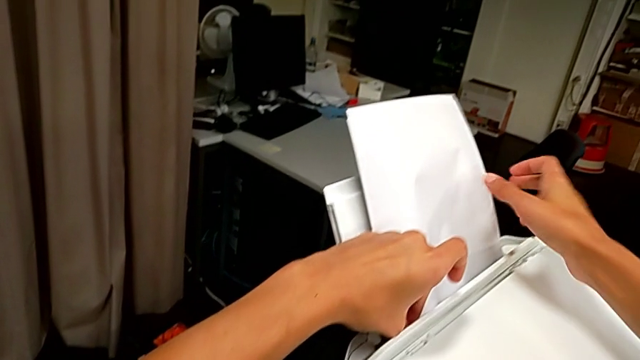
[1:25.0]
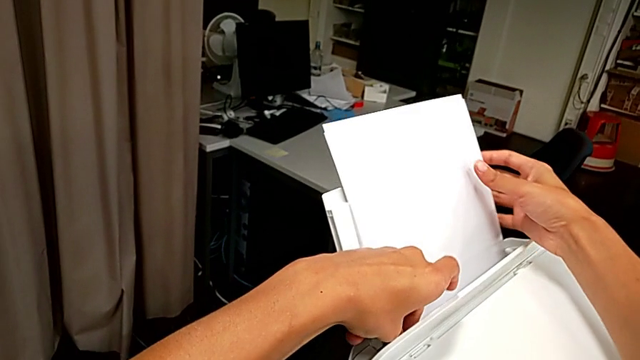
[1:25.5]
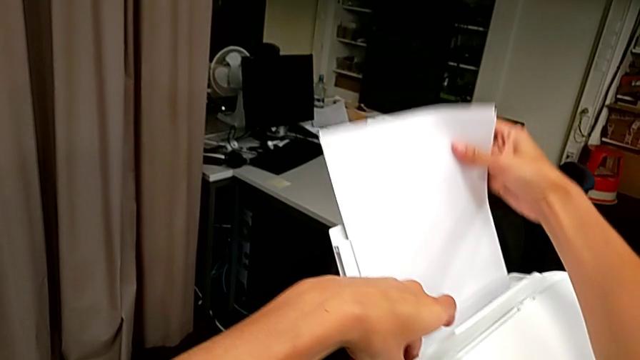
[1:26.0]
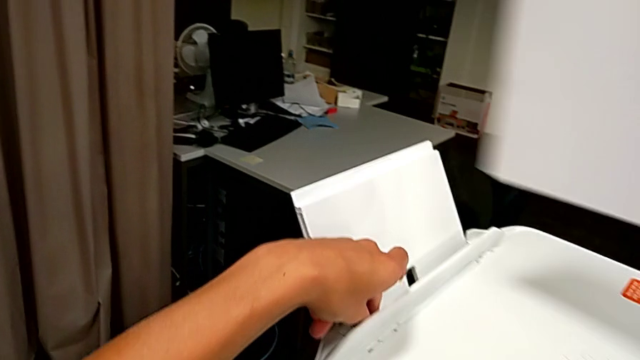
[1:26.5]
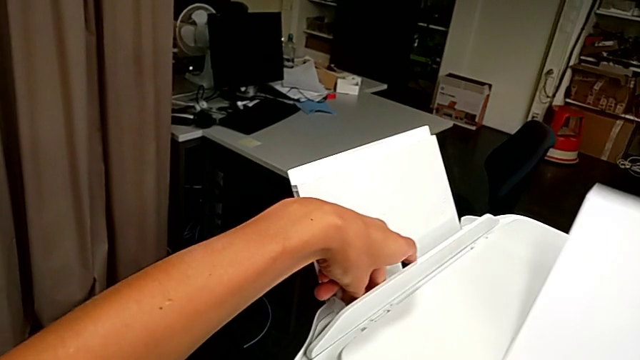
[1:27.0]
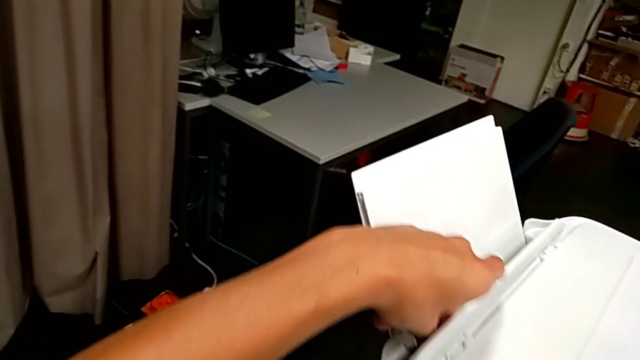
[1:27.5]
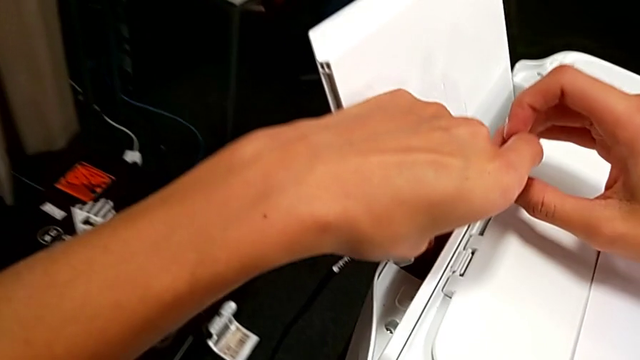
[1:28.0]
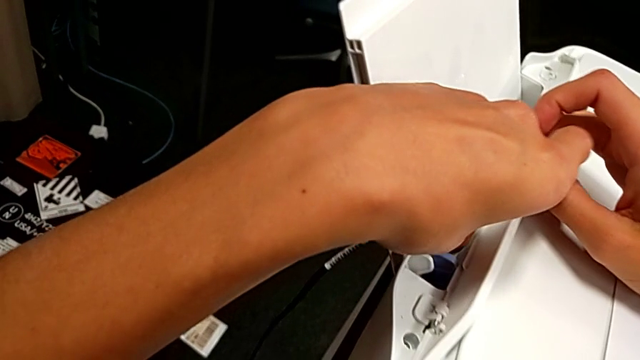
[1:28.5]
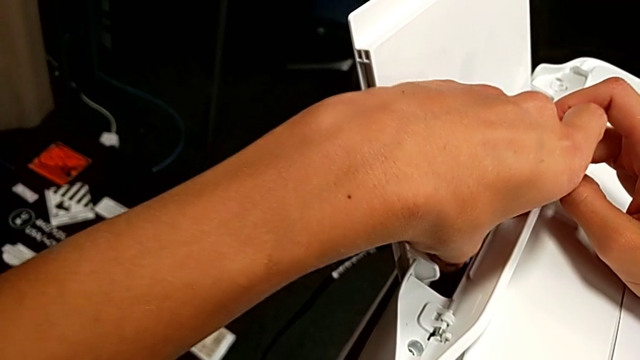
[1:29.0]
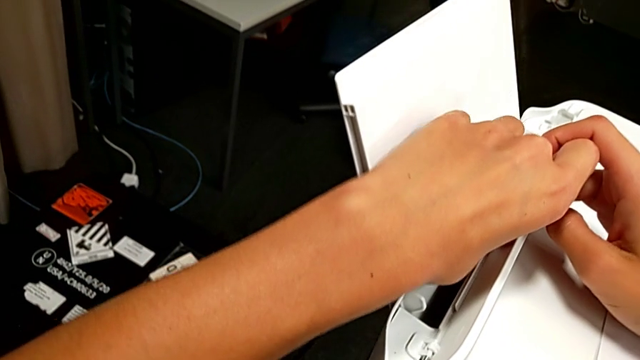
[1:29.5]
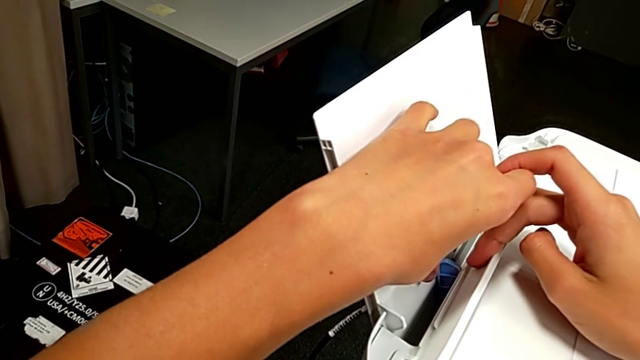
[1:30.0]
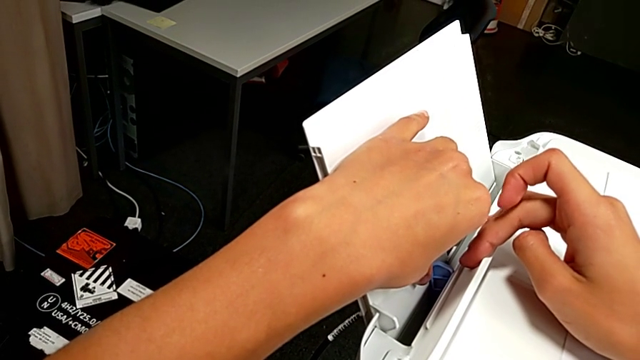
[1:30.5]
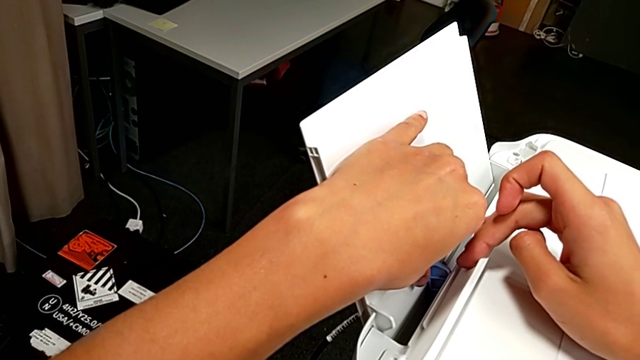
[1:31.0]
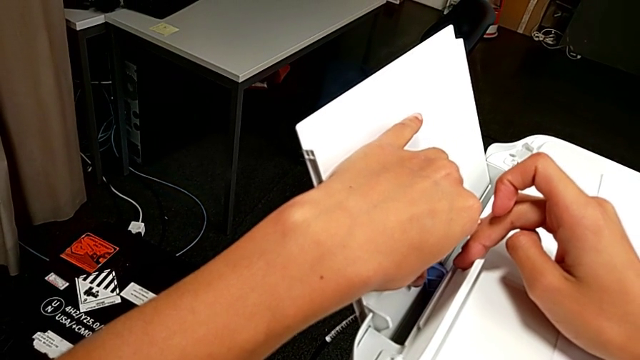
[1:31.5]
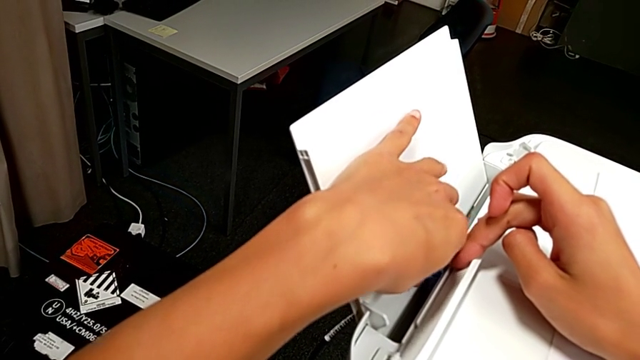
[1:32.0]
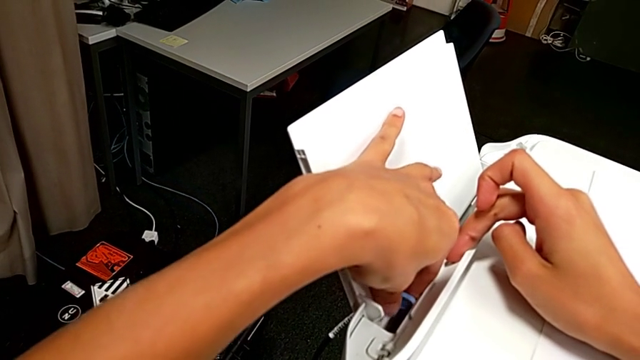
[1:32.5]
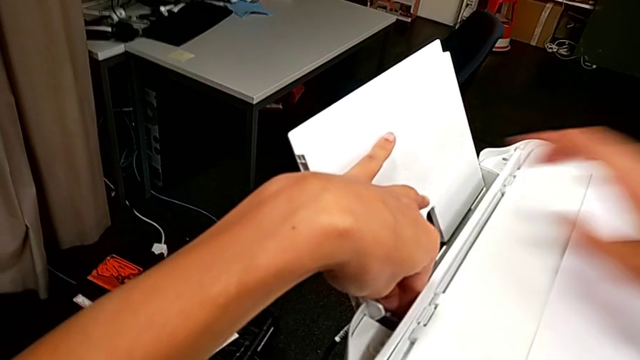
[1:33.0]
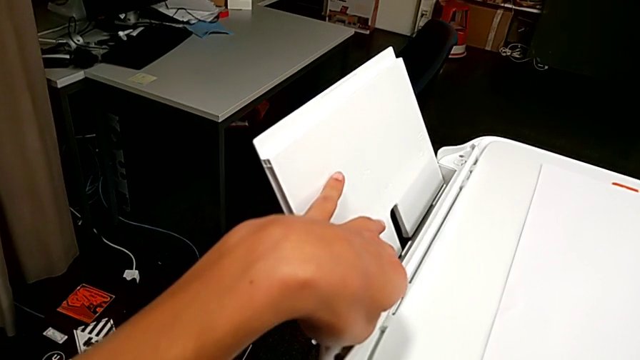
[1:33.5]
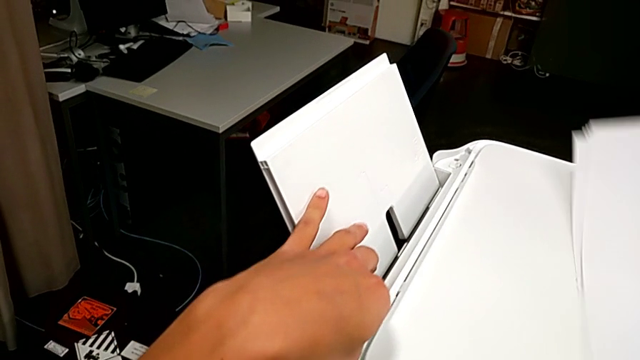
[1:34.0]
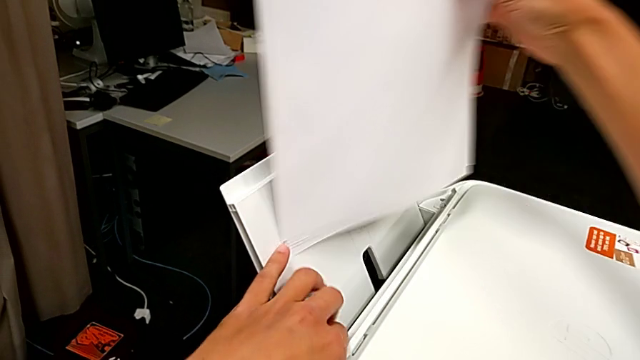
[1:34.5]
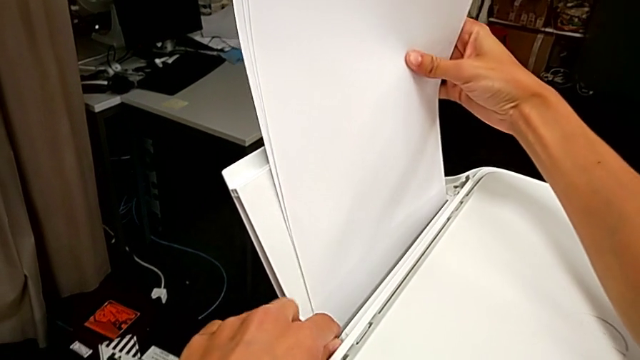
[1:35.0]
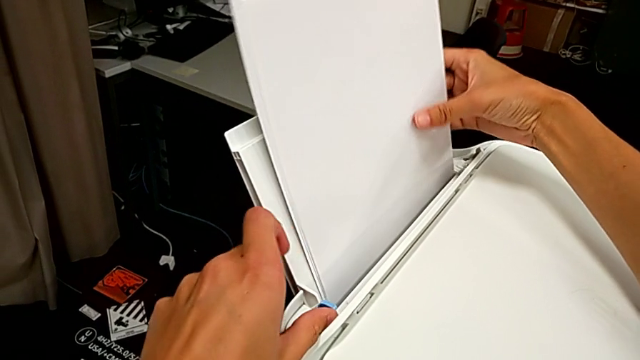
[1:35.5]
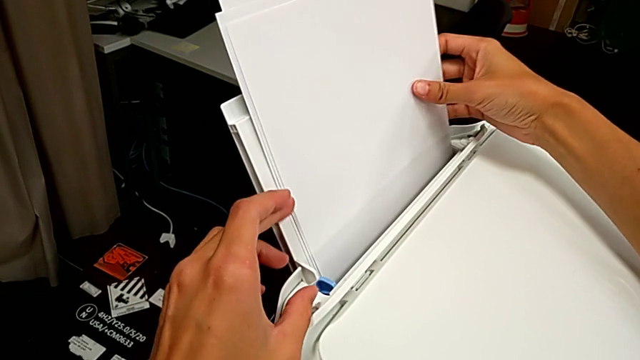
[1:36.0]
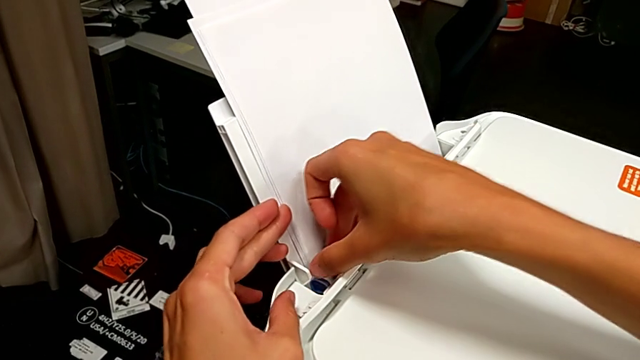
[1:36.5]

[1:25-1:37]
The camera wearer is loading a stack of papers into the tray. They wrongly withdraw the paper stack and slide the tab. They slide the tab and insert the paper stack.

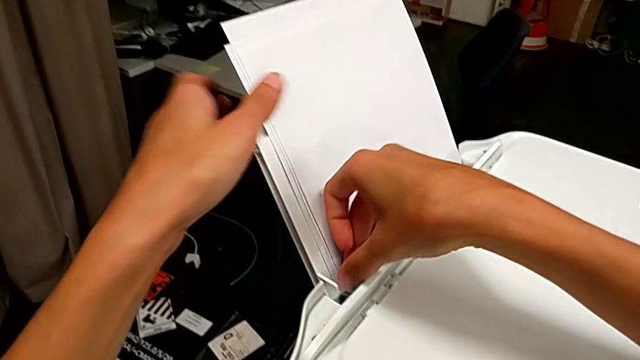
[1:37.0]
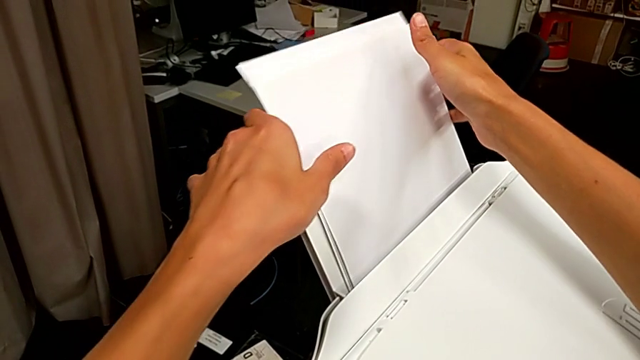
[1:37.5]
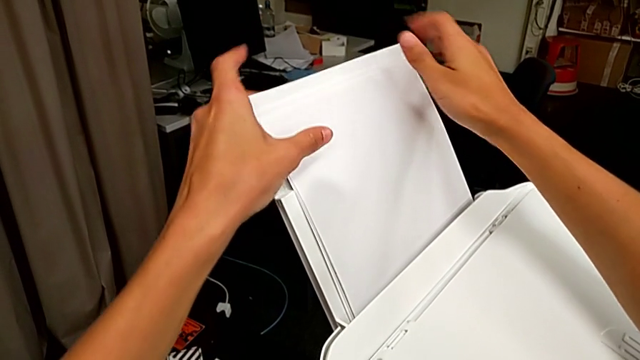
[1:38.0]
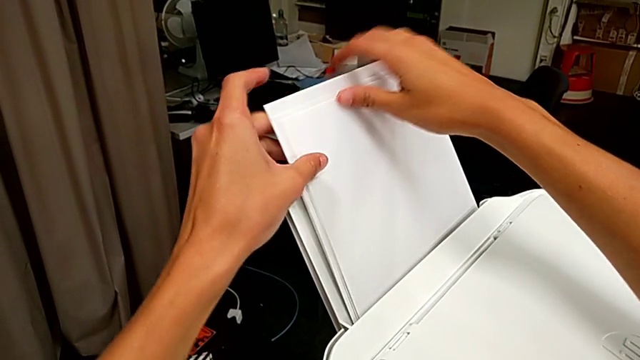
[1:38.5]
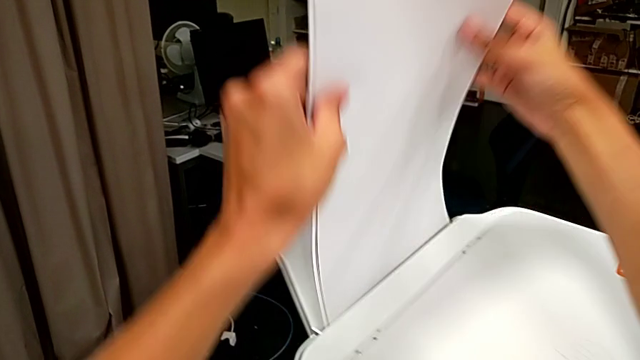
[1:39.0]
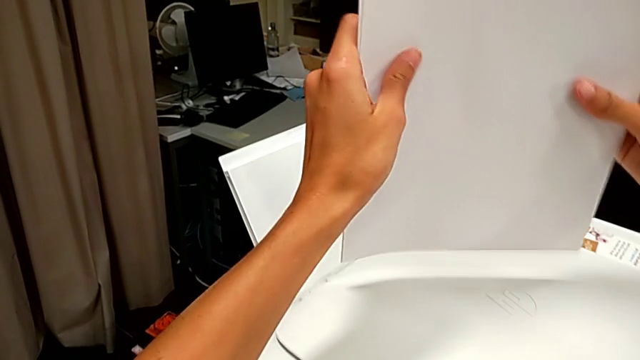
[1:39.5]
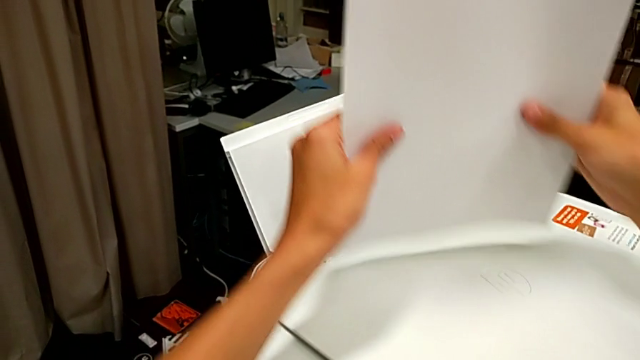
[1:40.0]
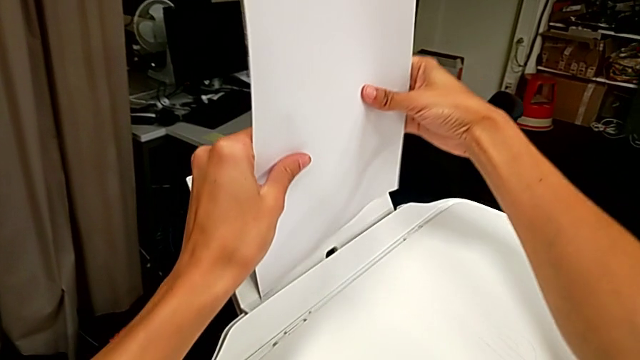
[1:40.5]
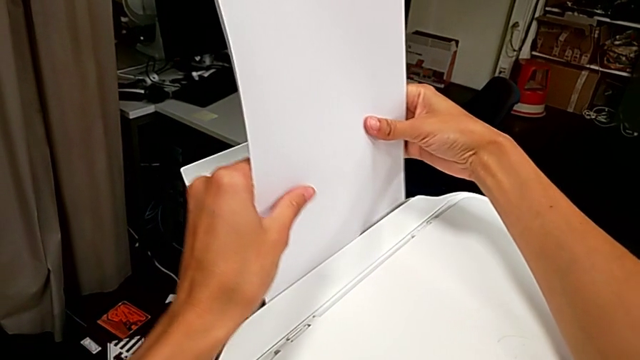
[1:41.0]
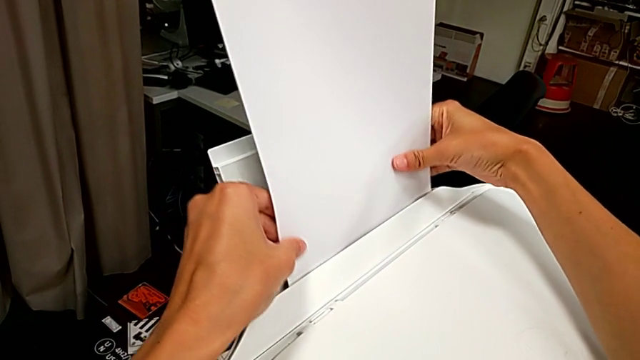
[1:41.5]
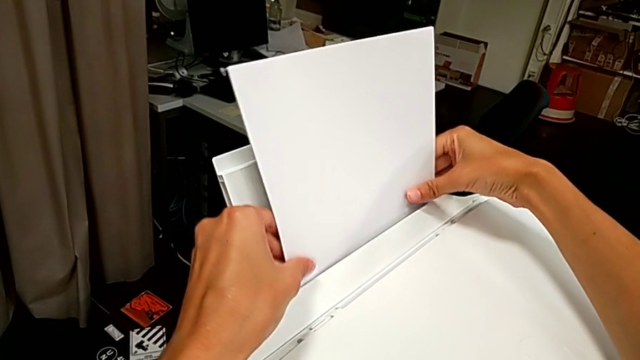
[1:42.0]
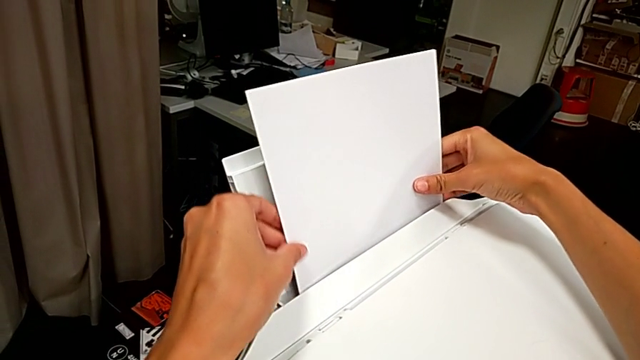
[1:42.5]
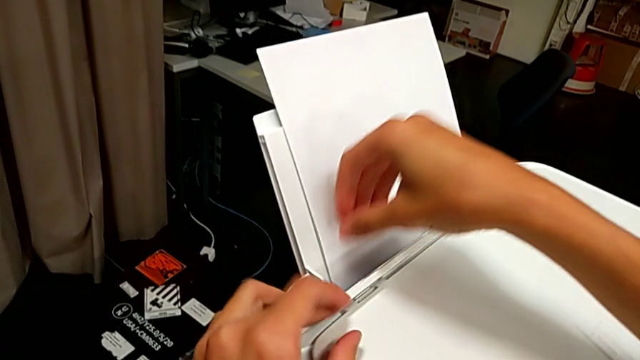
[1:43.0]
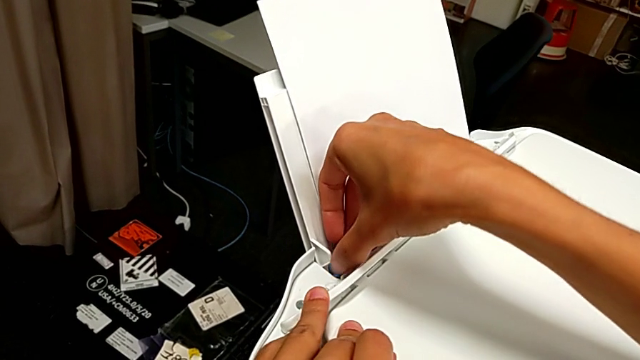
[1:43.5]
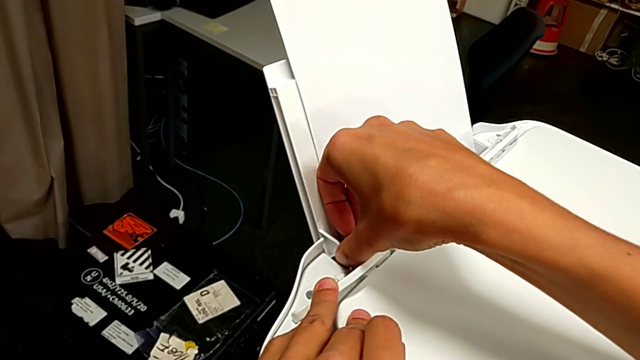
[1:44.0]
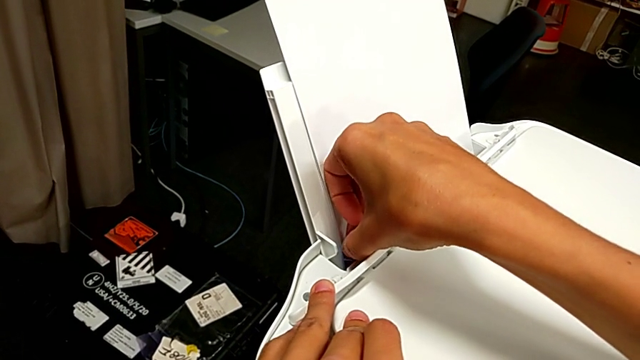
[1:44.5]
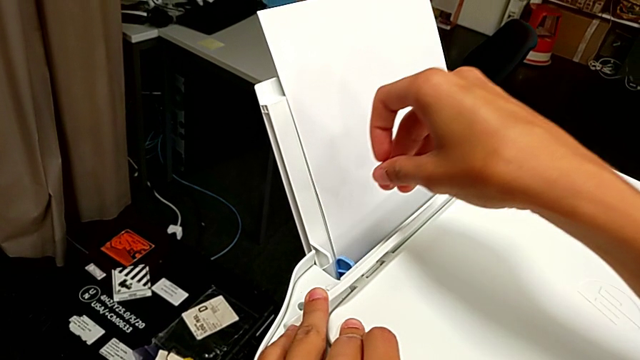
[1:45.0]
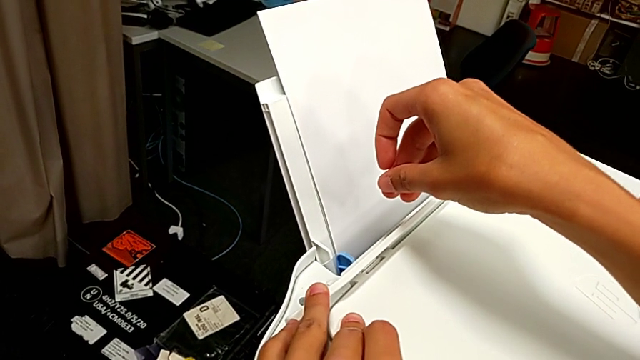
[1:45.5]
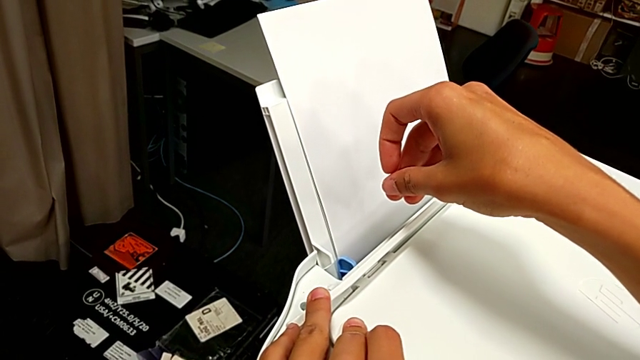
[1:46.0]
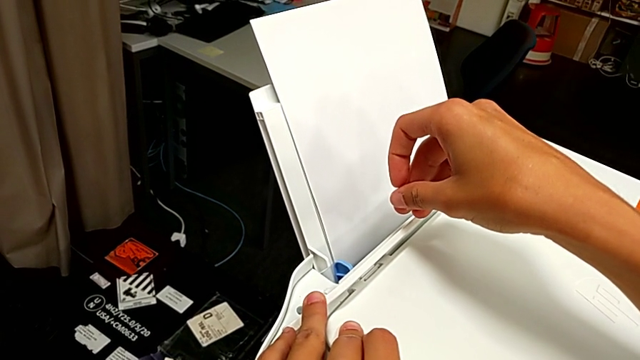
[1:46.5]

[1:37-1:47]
The camera wearer is loading a stack of papers into the tray. They withdraw the paper stack, align it, insert it and slide the tab.
